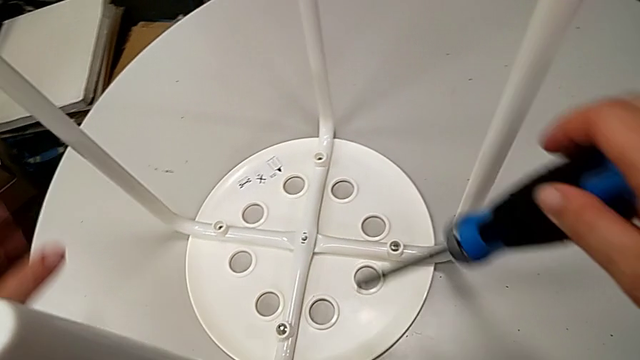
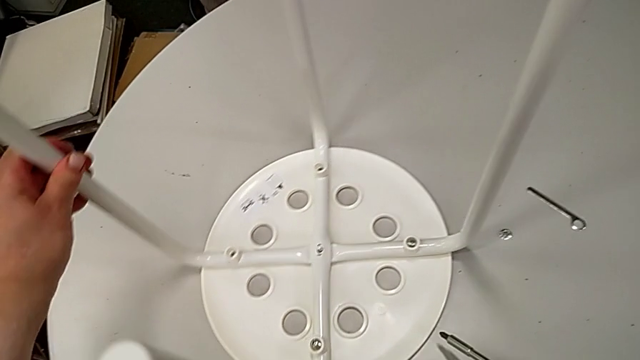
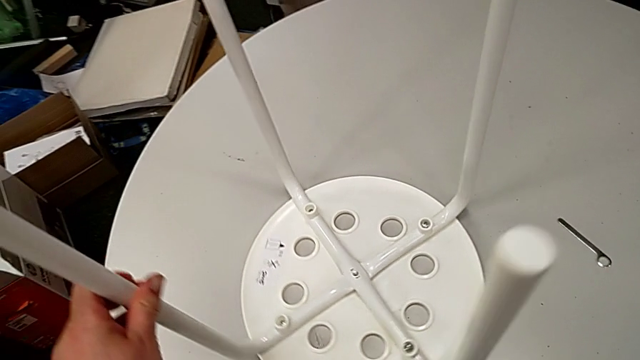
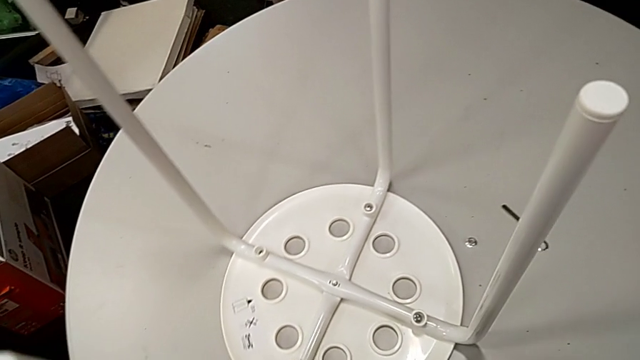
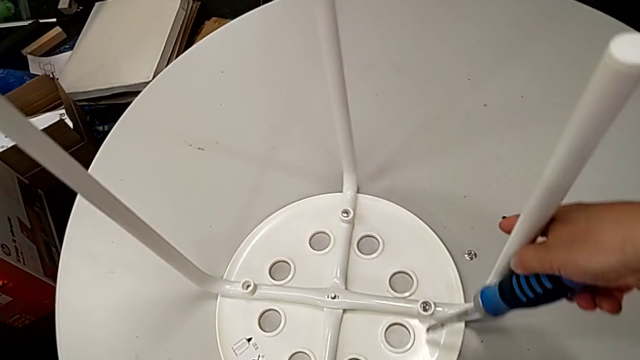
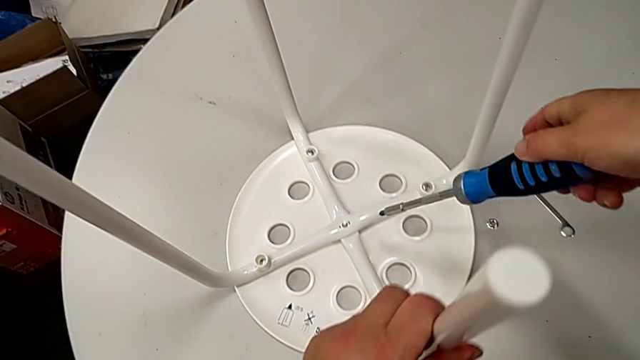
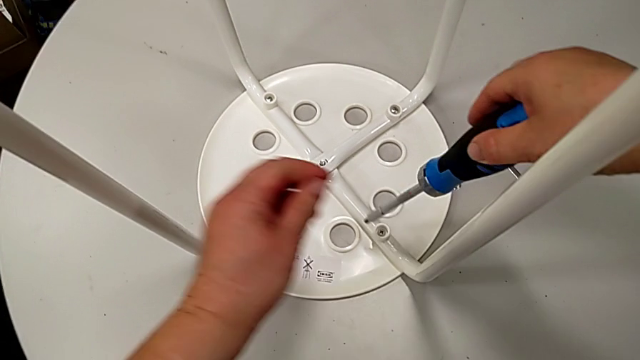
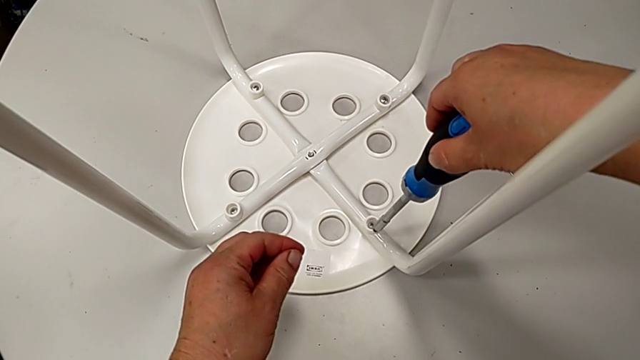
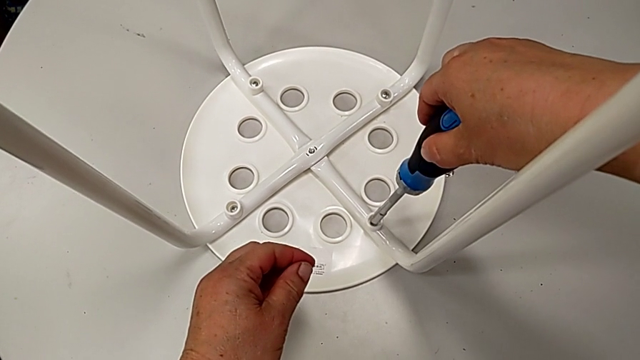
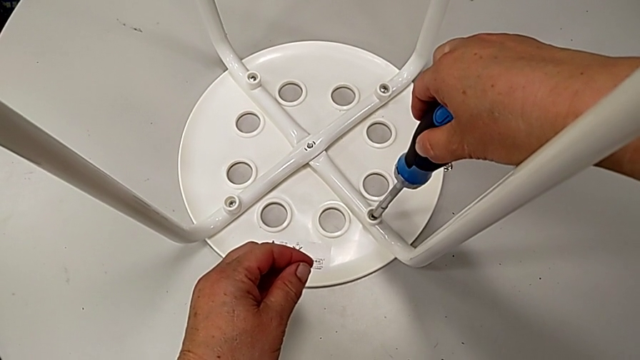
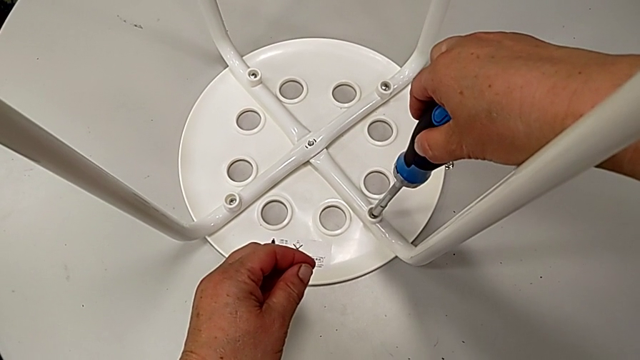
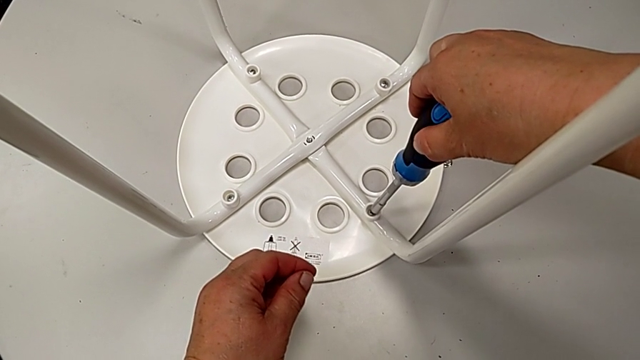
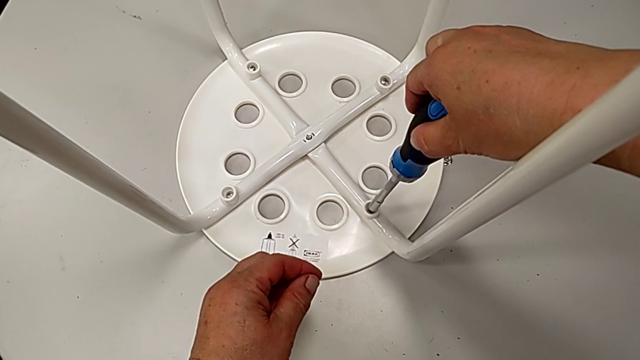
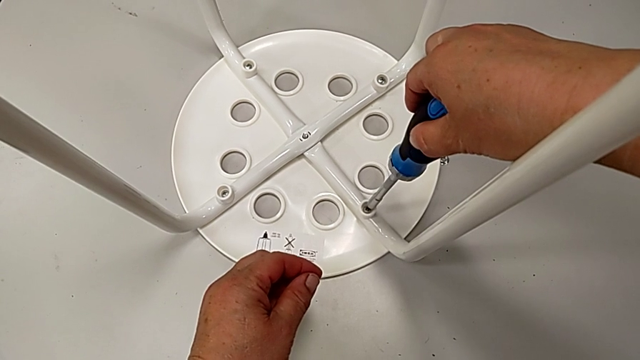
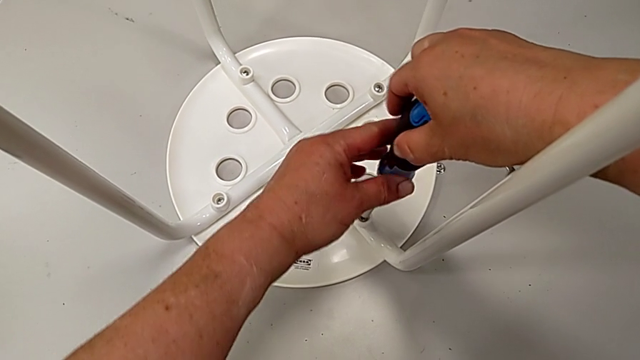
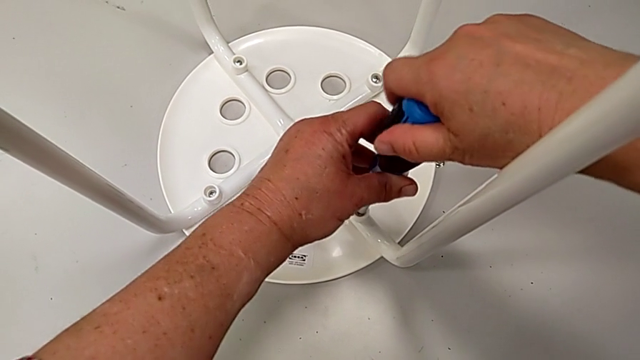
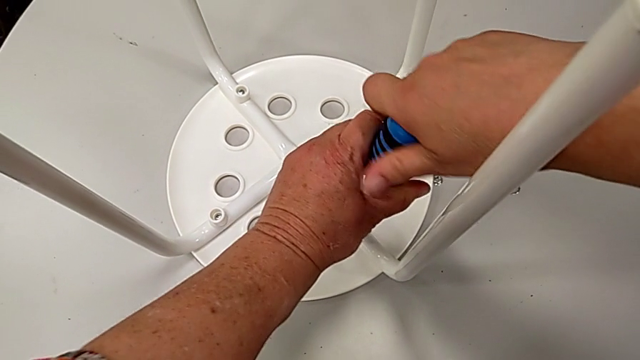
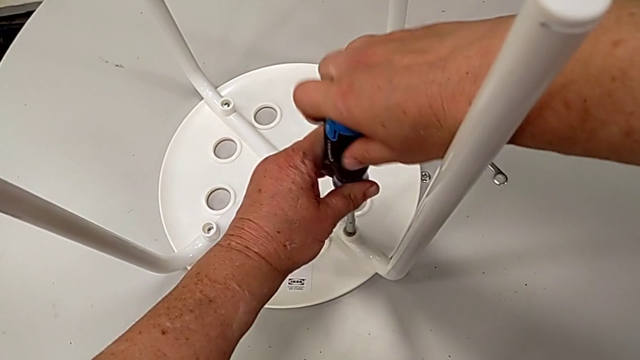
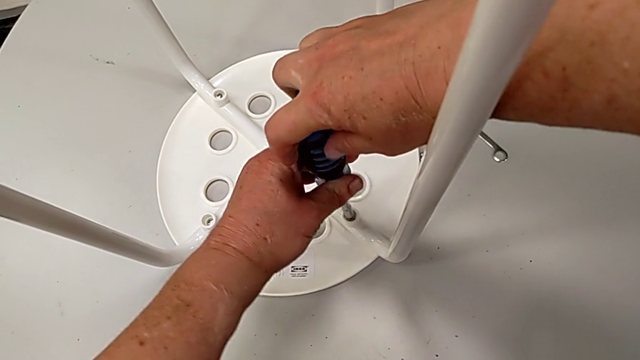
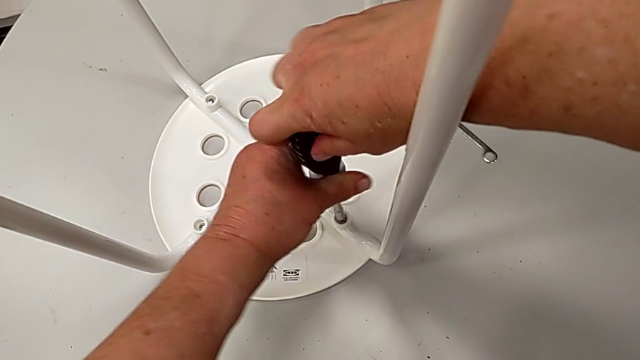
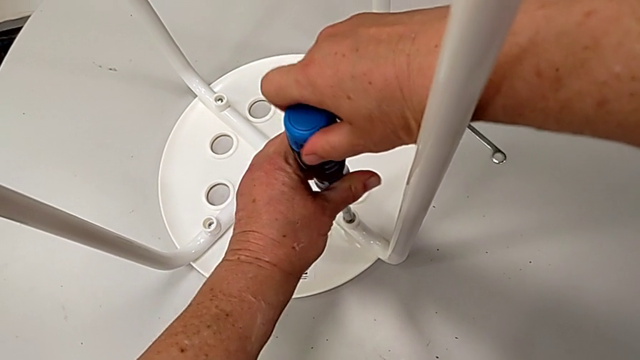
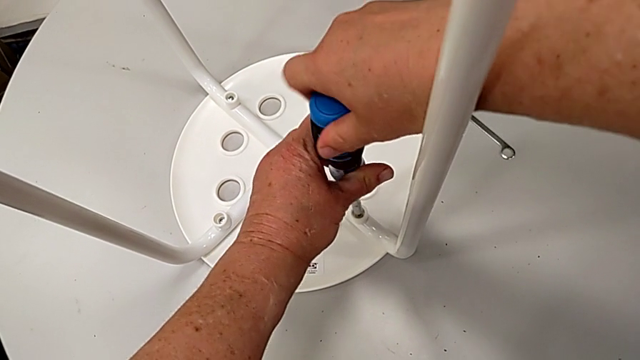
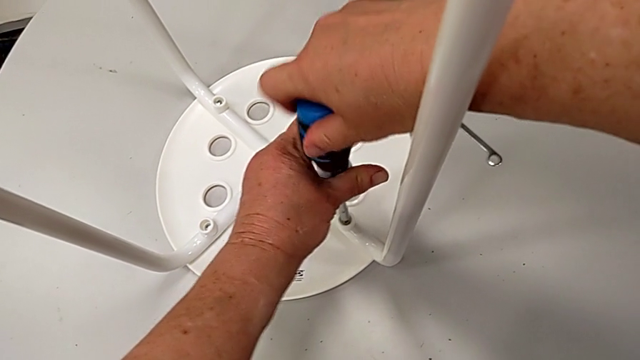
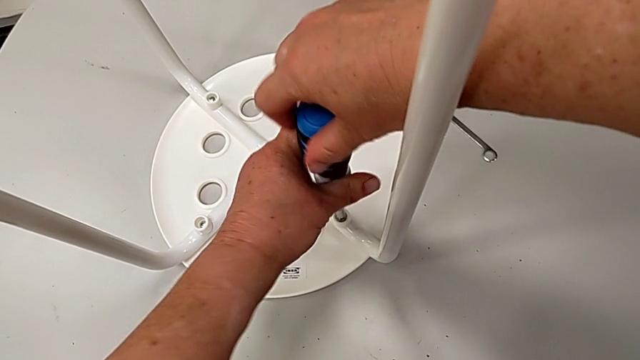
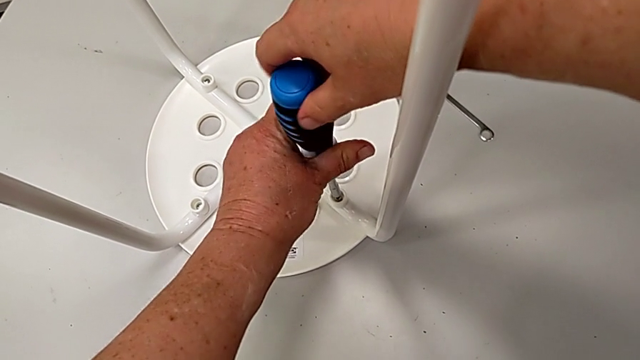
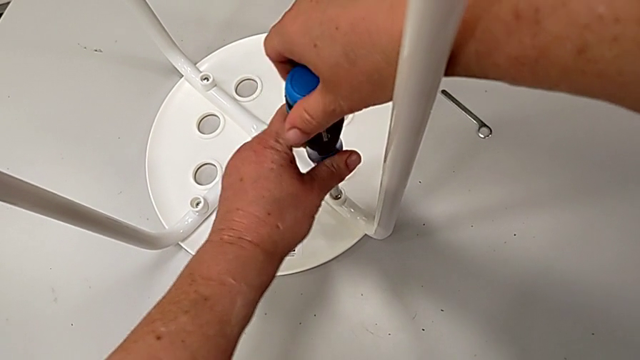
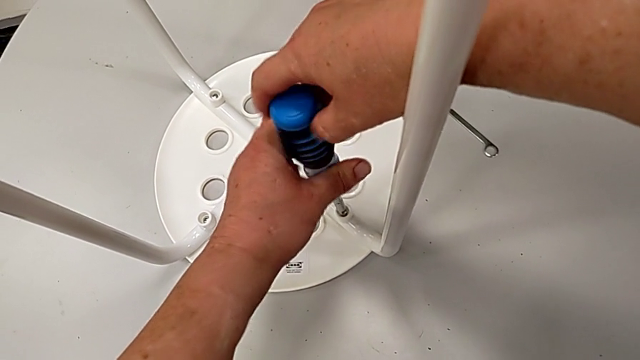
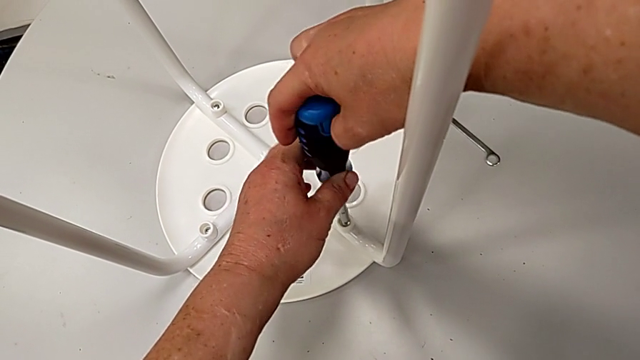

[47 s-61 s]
The camera wearer unscrews the third screw. They rotate the stool, approach the stool, insert the screwdriver, unscrew the screw and withdraw the screwdriver.

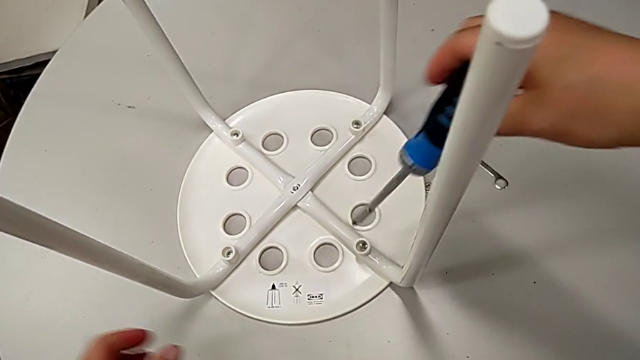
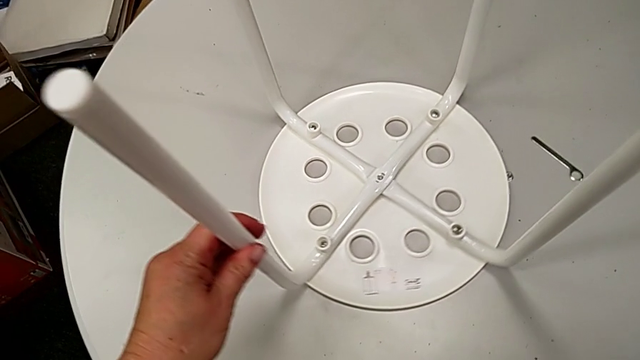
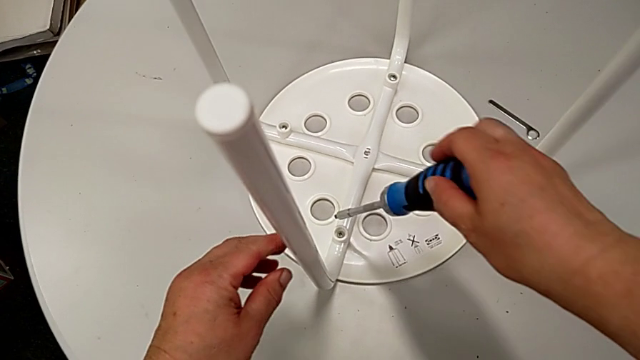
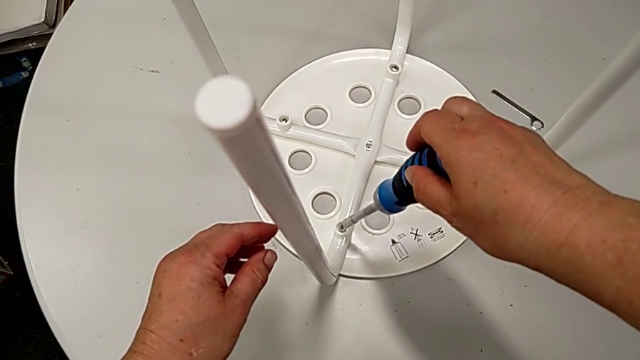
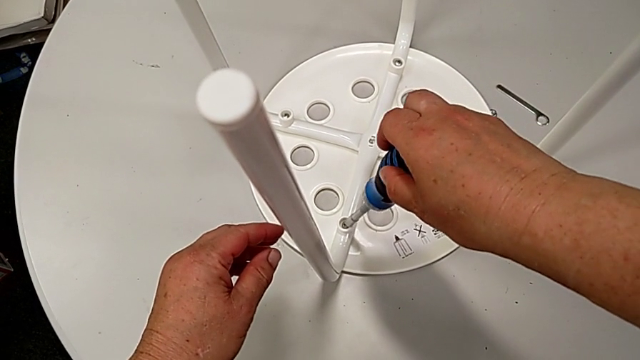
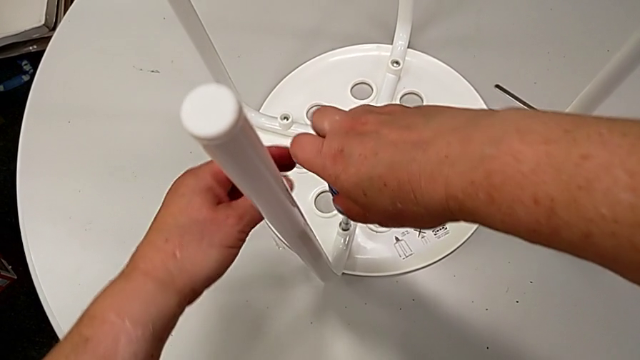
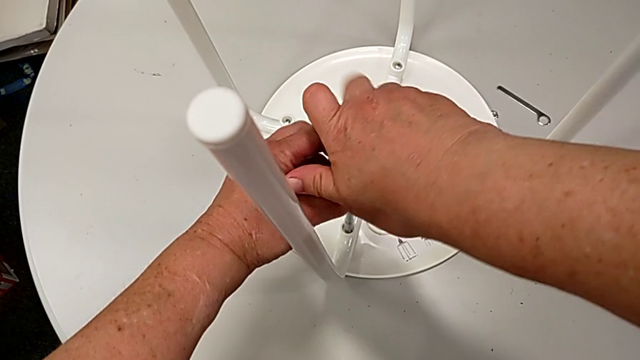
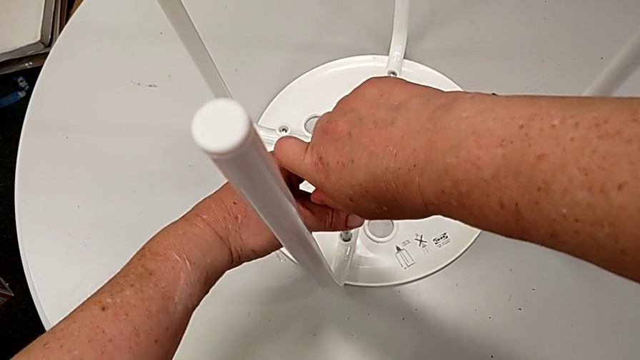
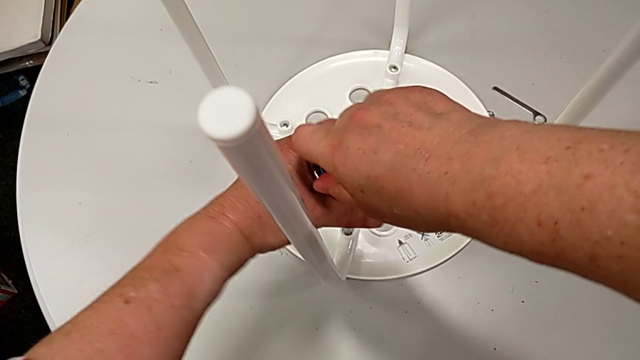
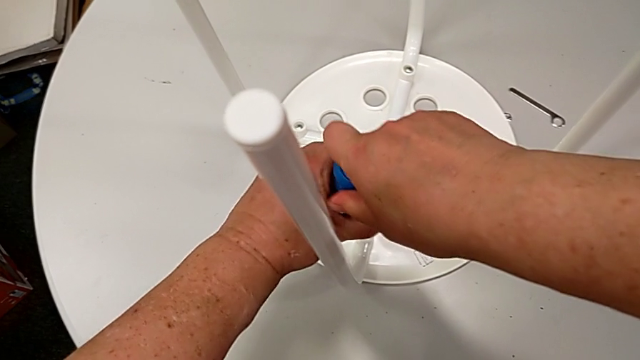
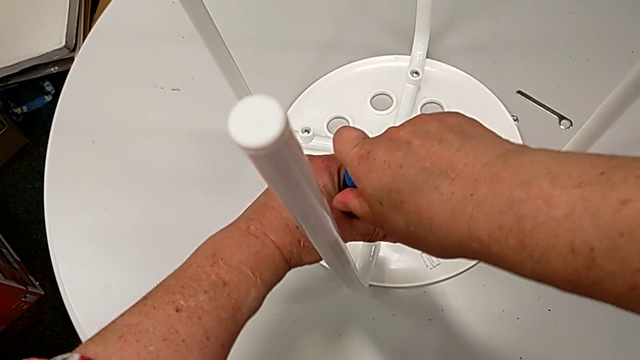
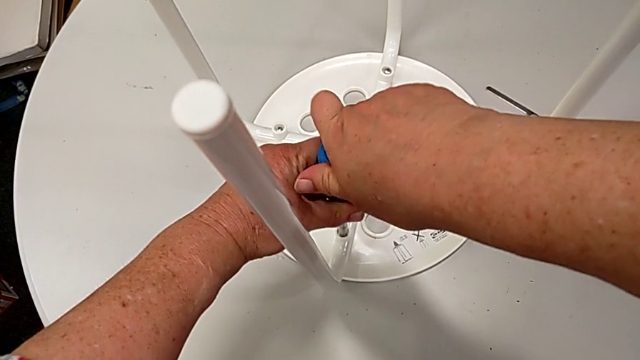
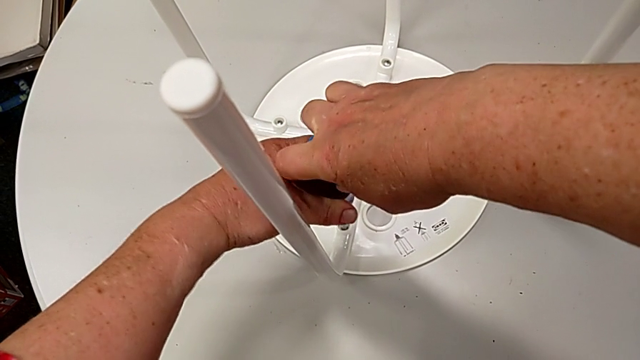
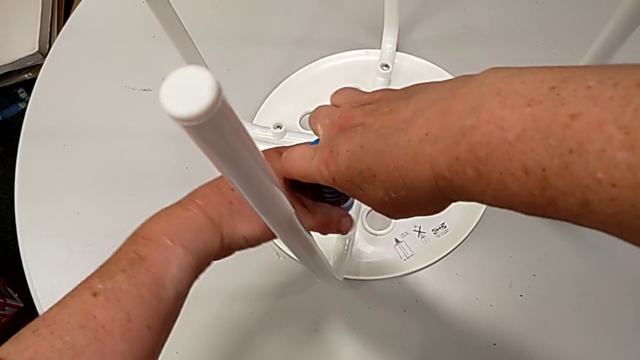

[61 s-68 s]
The camera wearer is unscrewing the fourth screw. They rotate the stool, insert the screwdriver and begin to unscrew the screw.
